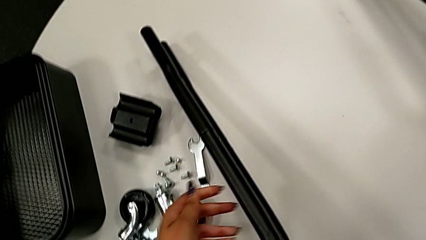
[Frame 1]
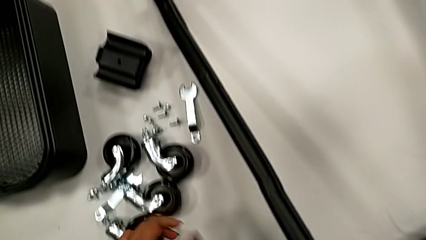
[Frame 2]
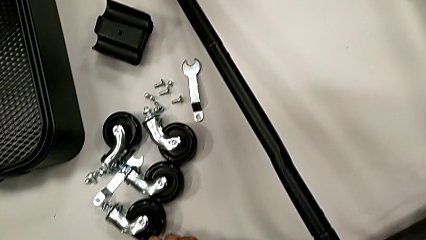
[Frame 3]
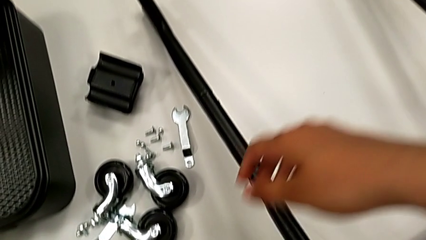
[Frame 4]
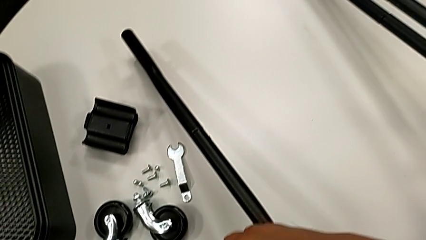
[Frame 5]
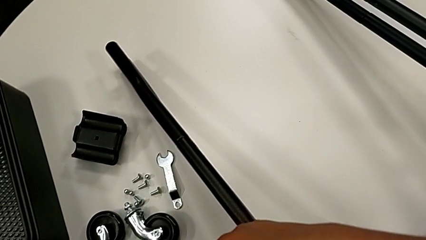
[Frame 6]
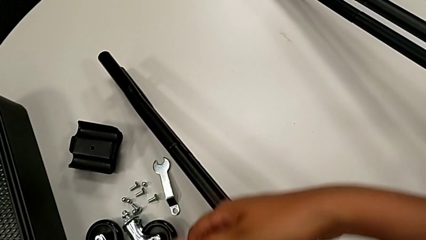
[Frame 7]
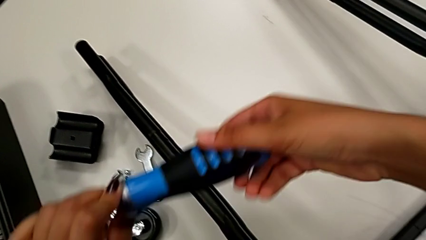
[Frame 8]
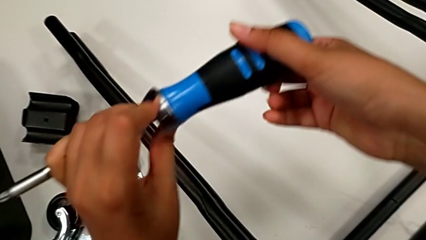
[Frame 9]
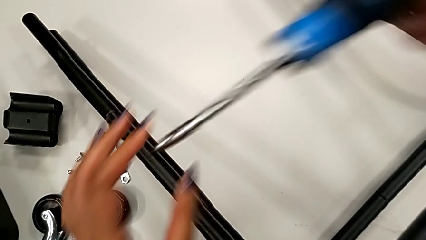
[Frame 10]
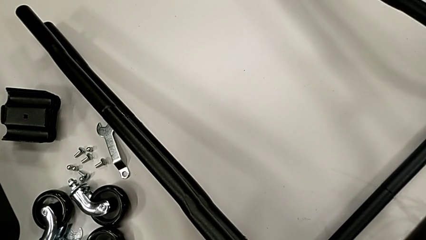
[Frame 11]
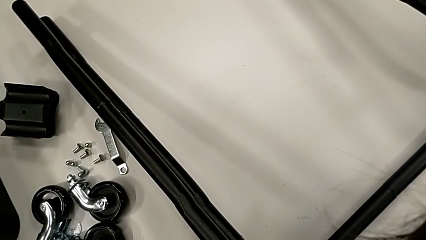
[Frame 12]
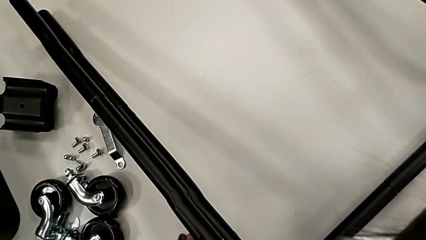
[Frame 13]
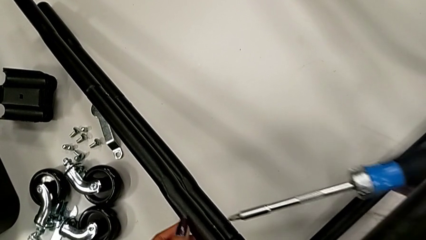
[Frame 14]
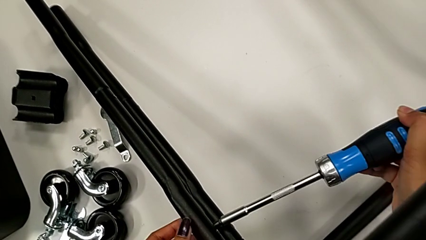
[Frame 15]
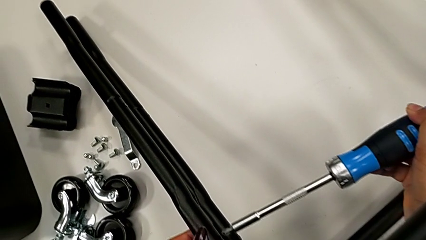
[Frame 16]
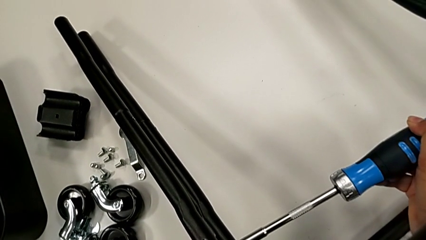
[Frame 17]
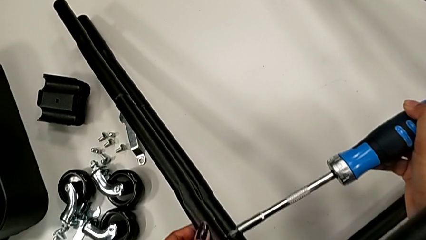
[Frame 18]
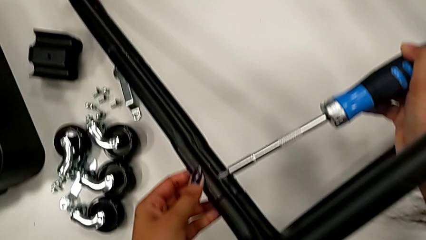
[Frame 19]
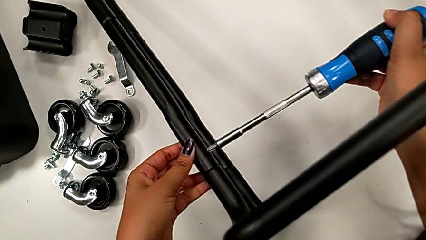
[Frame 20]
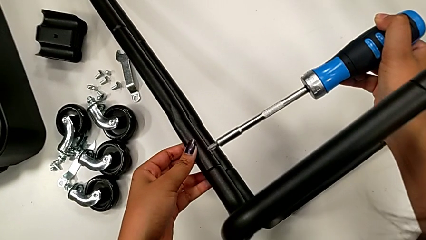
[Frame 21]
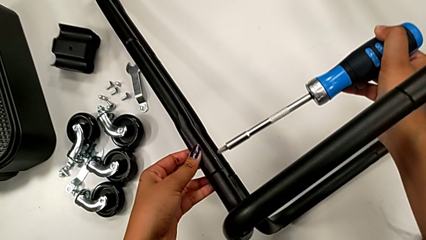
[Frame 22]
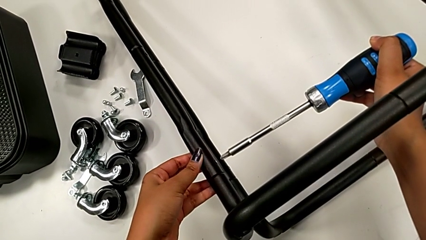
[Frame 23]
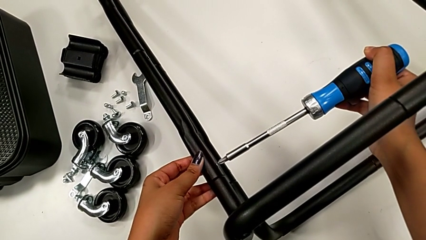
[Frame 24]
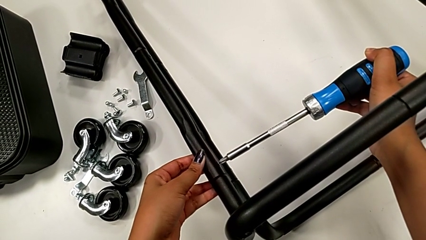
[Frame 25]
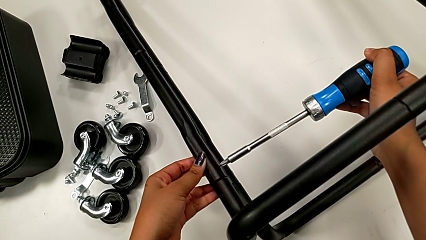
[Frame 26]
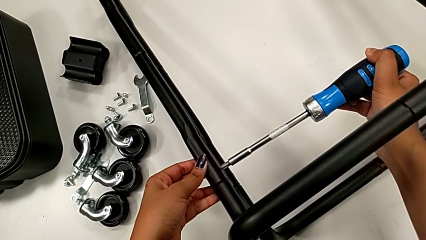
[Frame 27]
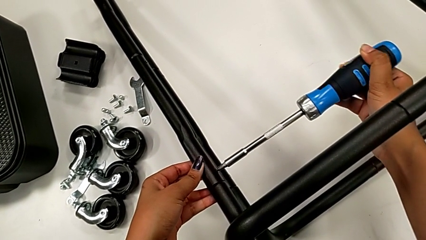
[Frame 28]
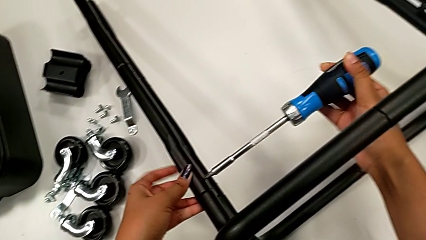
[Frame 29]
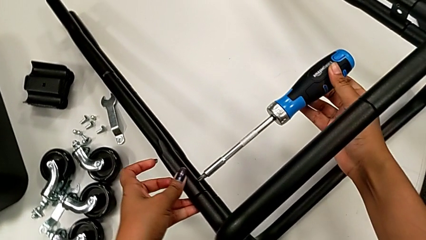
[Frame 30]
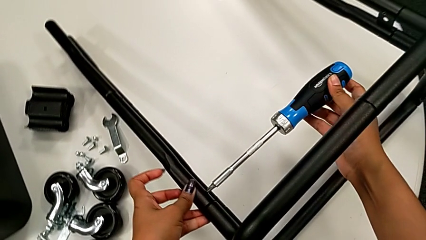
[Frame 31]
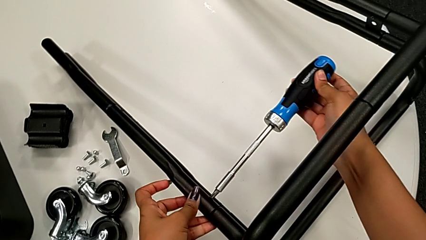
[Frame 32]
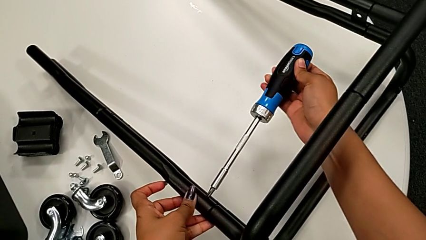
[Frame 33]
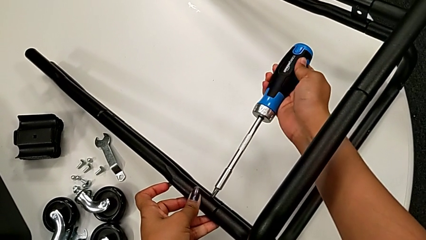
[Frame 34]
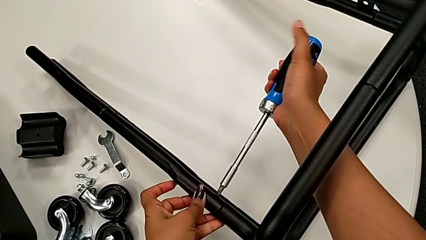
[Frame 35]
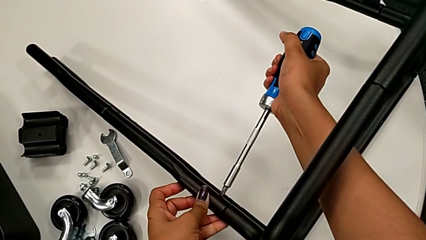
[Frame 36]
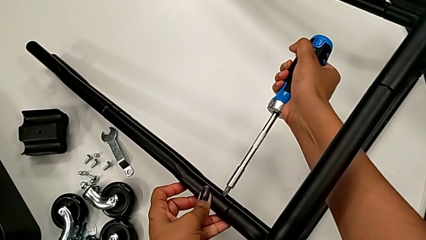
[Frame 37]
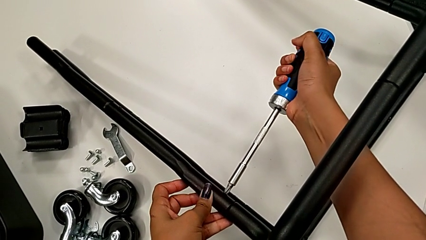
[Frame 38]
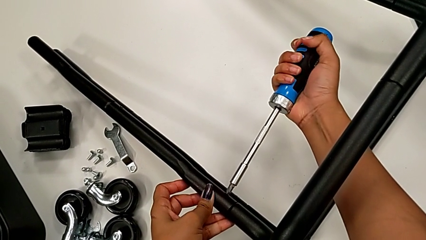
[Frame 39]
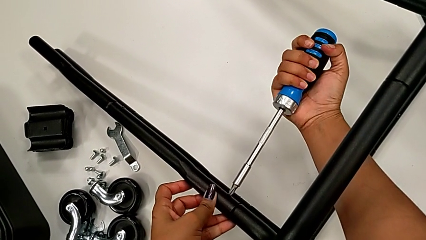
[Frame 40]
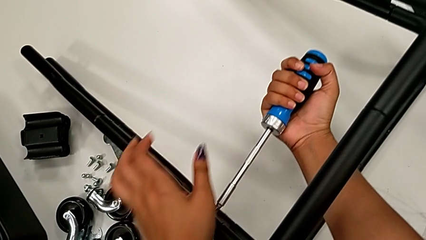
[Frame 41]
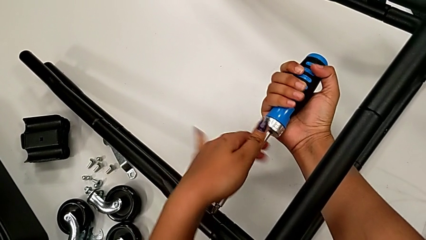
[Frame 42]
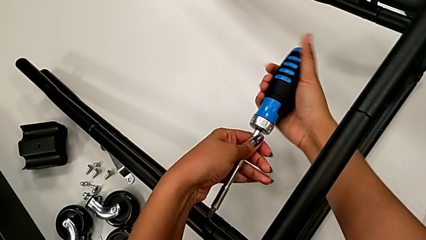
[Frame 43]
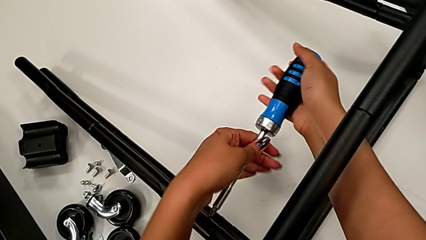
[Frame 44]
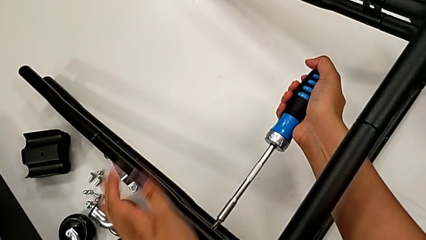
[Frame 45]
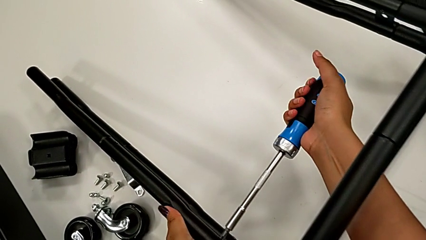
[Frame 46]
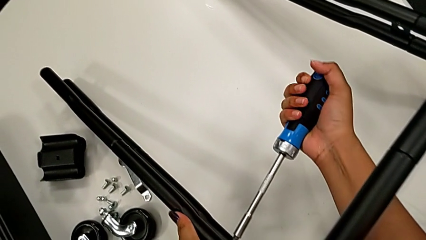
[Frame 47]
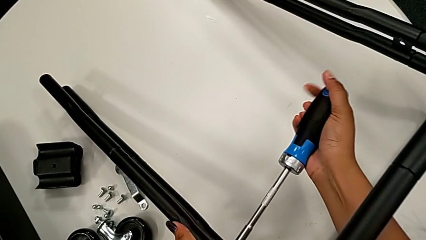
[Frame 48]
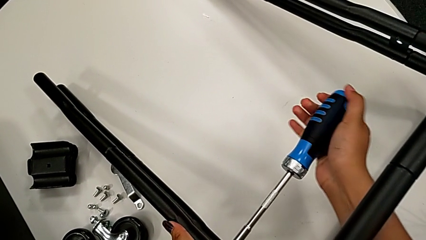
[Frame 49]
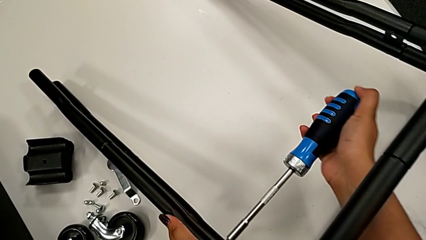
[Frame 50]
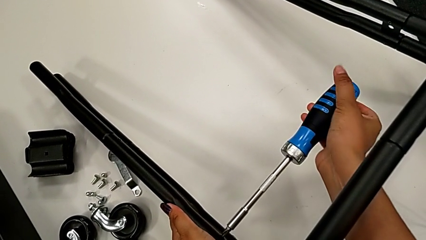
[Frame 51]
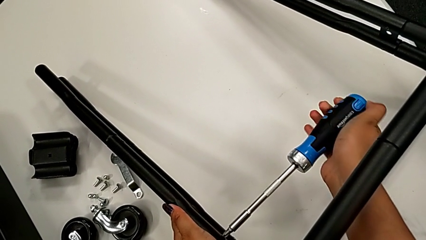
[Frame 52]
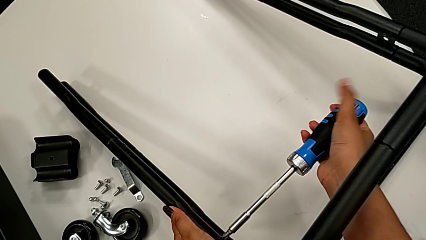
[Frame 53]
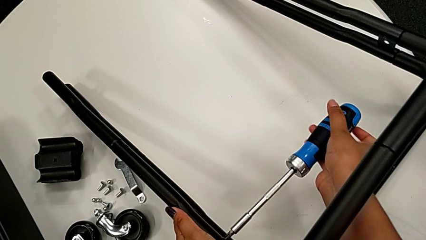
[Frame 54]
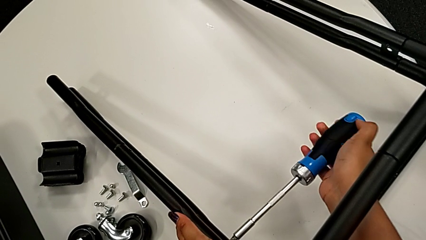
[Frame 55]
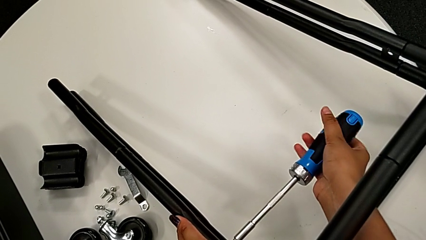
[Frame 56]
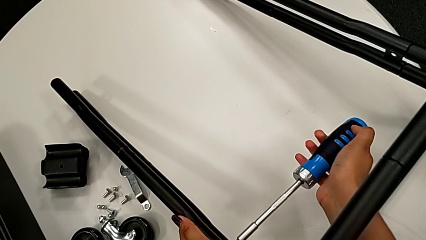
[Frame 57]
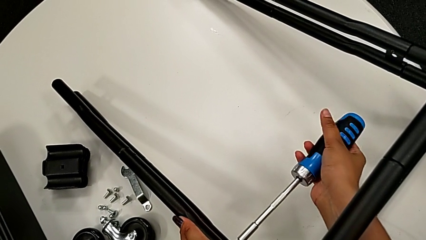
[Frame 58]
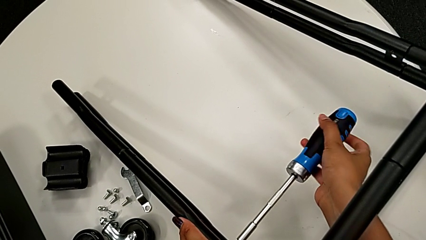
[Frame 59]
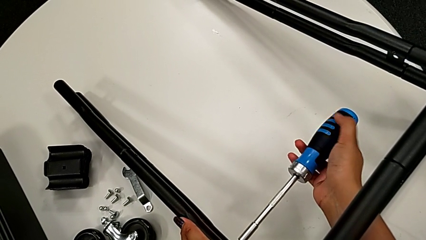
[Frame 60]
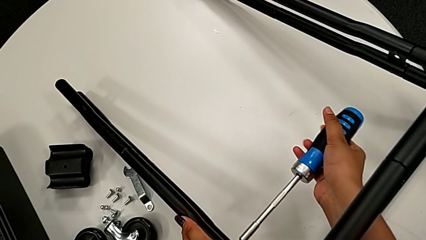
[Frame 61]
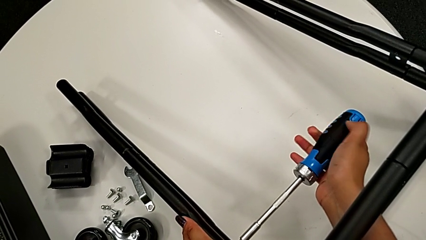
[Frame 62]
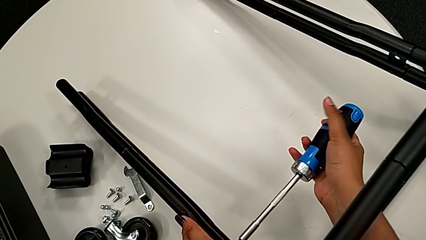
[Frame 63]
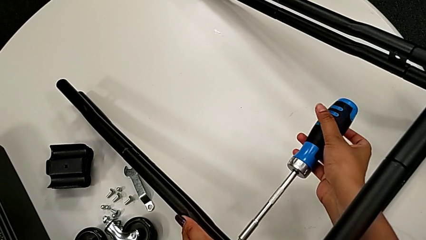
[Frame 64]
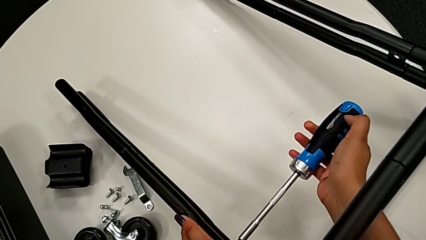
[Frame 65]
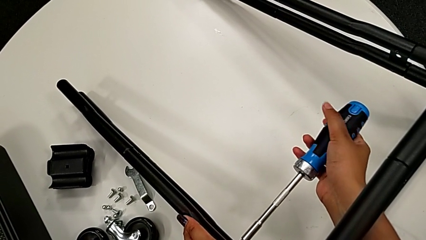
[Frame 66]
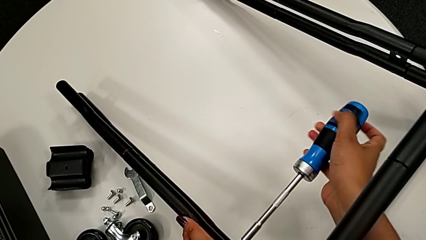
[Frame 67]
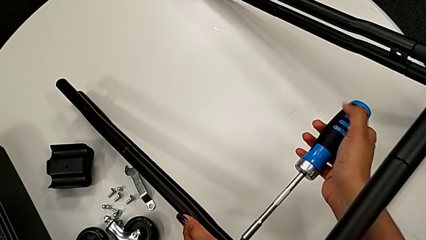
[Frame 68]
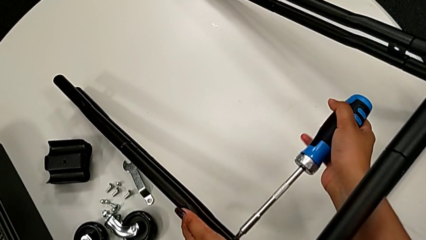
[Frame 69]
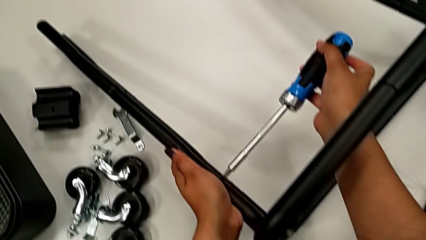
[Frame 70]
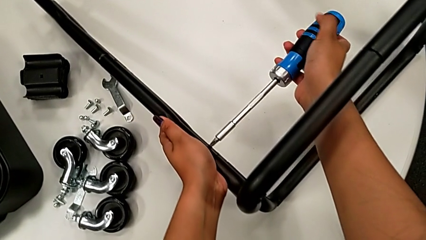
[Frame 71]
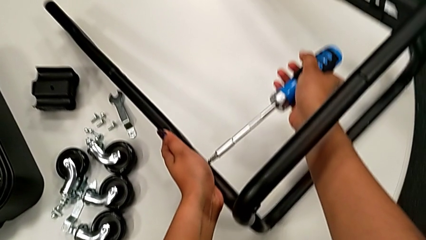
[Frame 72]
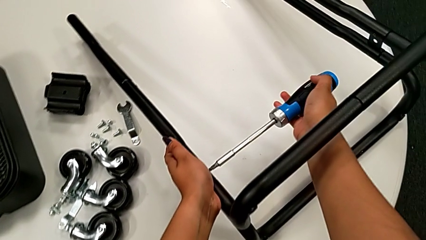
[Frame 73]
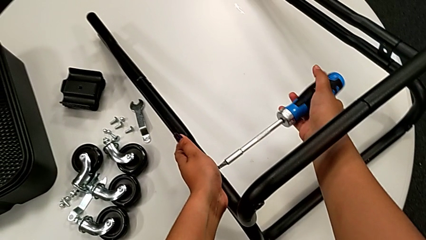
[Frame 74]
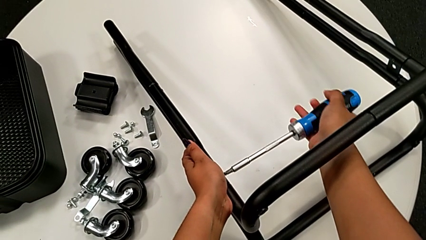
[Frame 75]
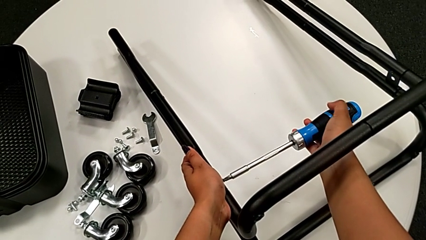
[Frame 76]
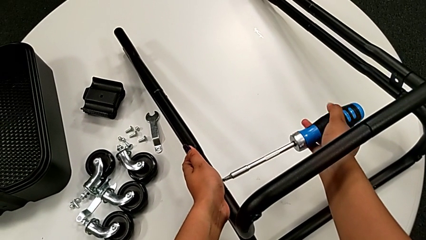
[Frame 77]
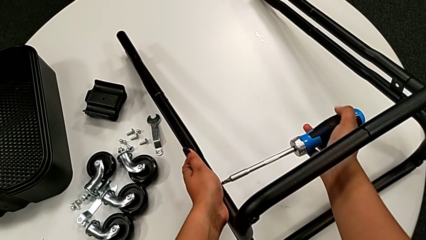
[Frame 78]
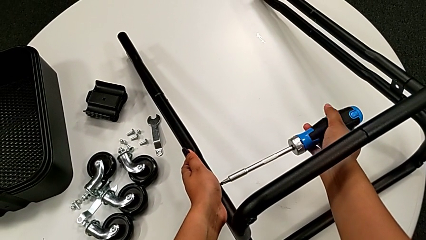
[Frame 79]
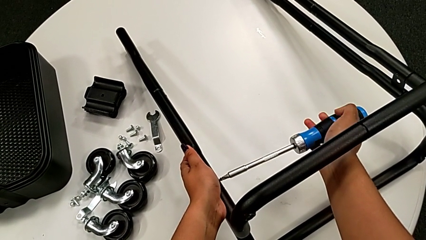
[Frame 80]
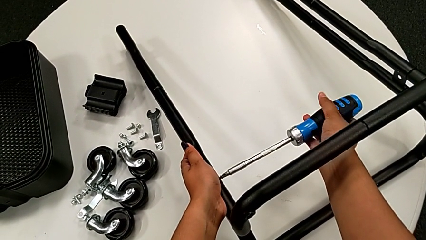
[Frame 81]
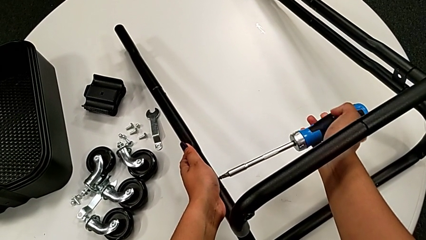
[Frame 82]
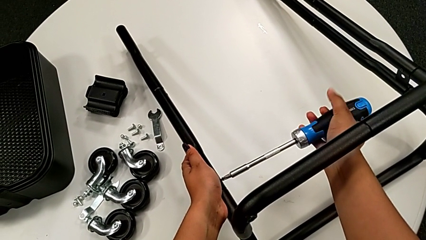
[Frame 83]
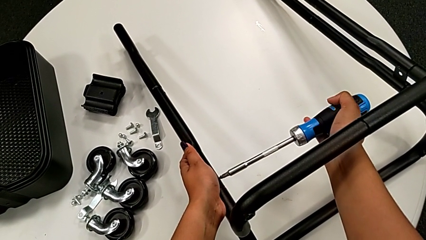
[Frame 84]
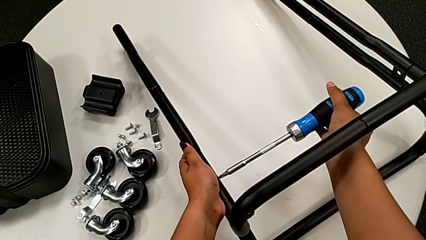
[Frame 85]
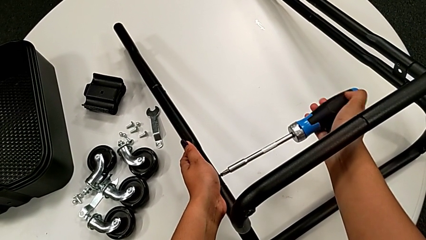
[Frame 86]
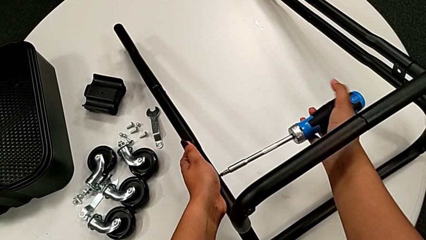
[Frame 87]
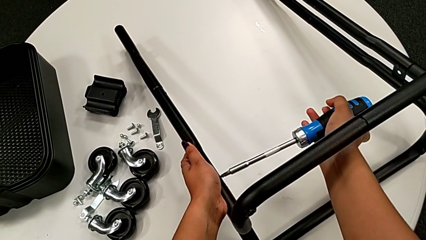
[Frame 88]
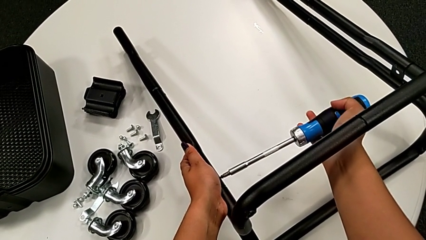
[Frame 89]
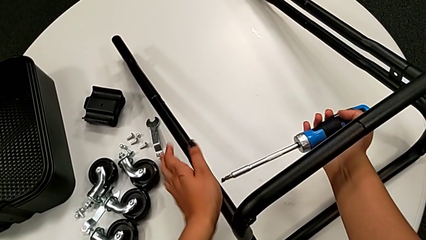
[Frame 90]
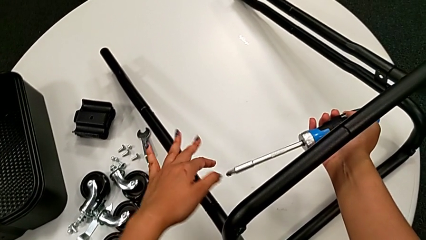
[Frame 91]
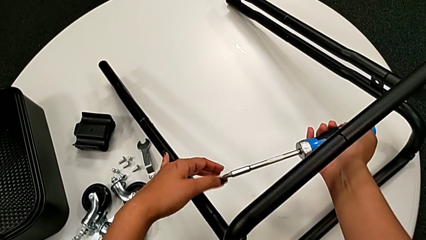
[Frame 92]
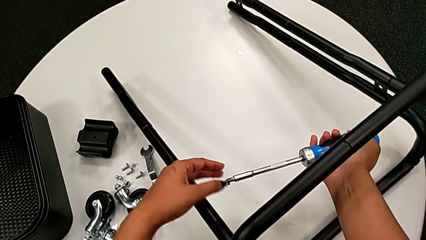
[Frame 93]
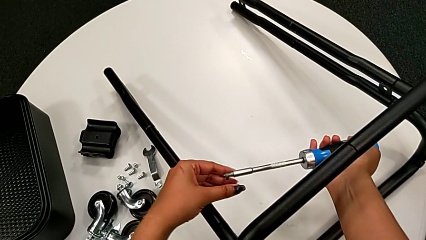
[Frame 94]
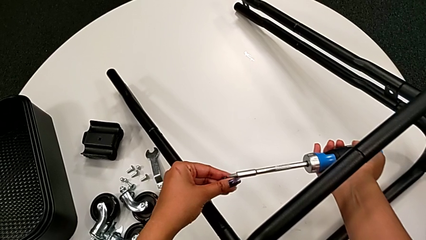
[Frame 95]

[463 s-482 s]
The camera wearer is unscrewing the screws connecting the bar and the base frame. They grab the large screwdriver, insert the screwdriver, unscrew the black screw twice and disassemble the little screw.
